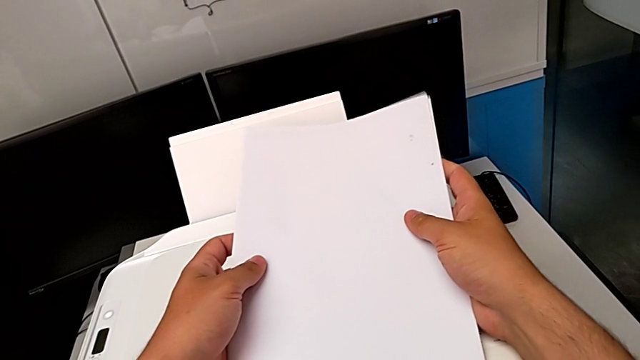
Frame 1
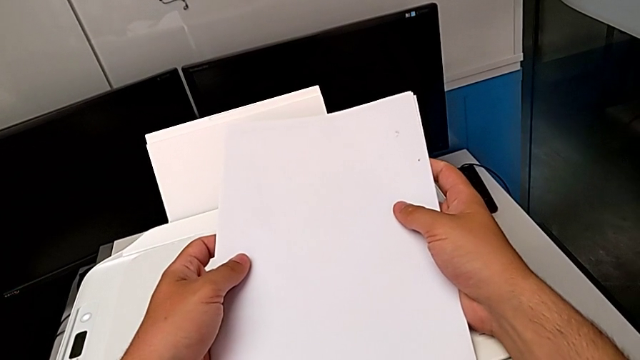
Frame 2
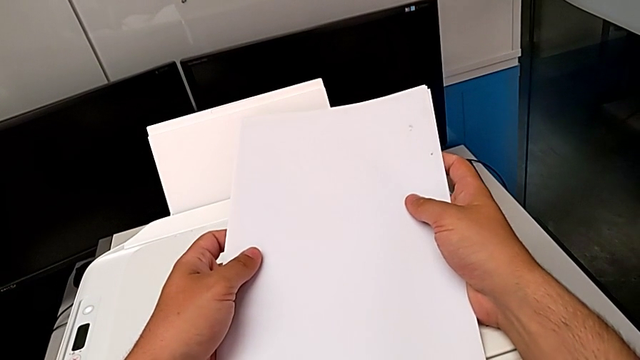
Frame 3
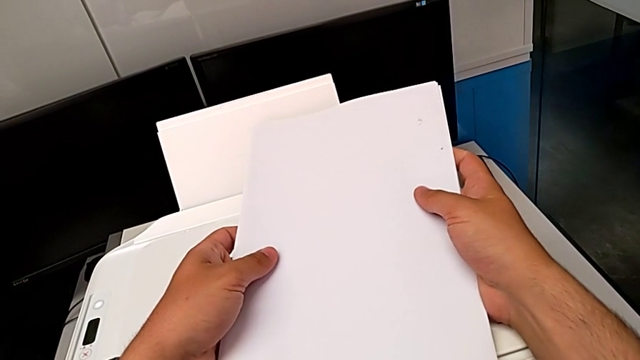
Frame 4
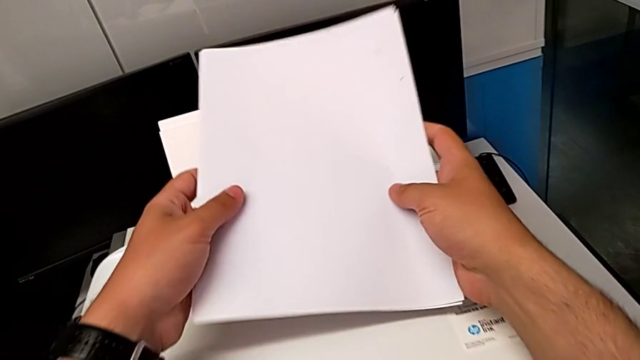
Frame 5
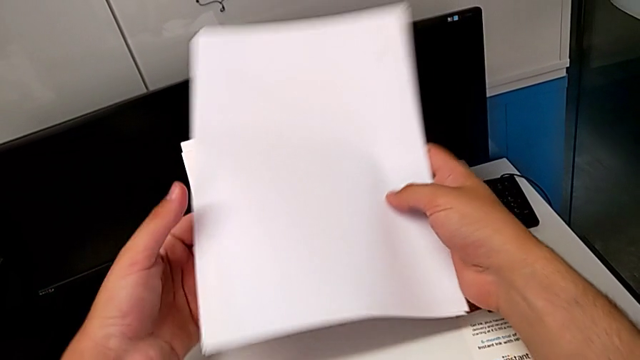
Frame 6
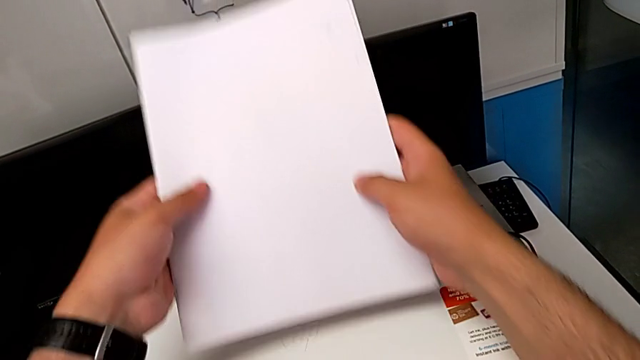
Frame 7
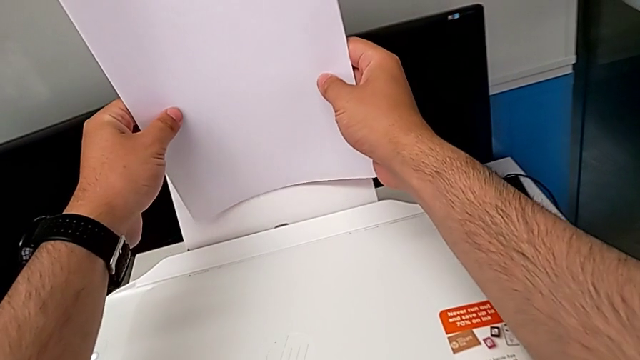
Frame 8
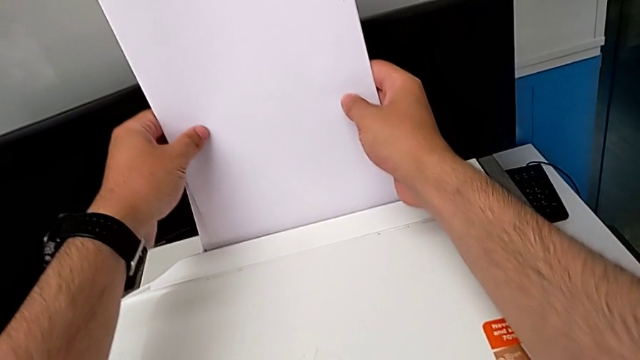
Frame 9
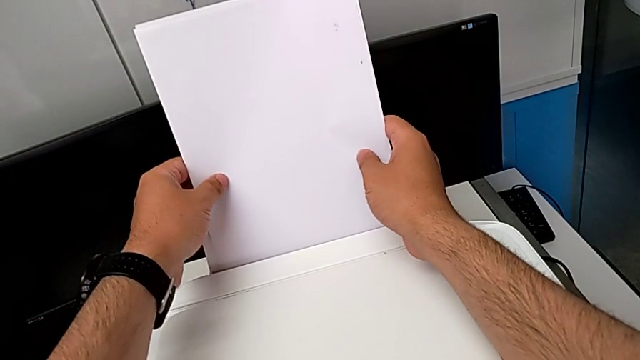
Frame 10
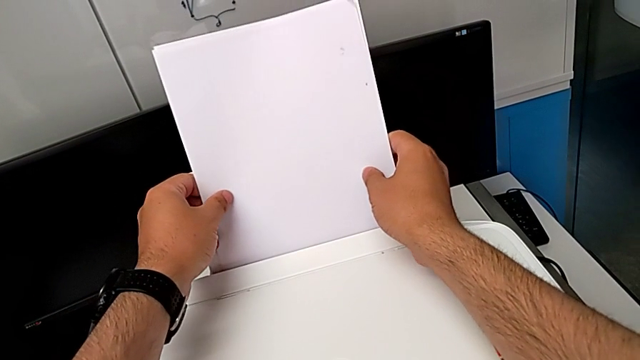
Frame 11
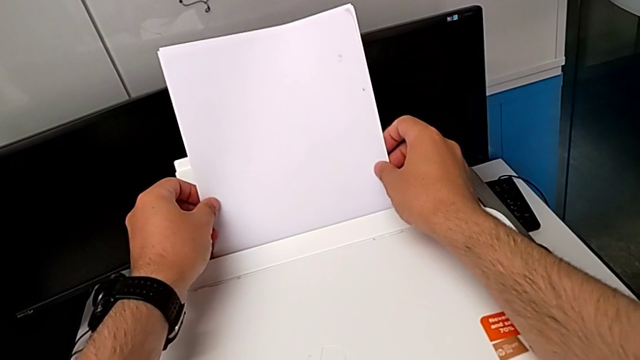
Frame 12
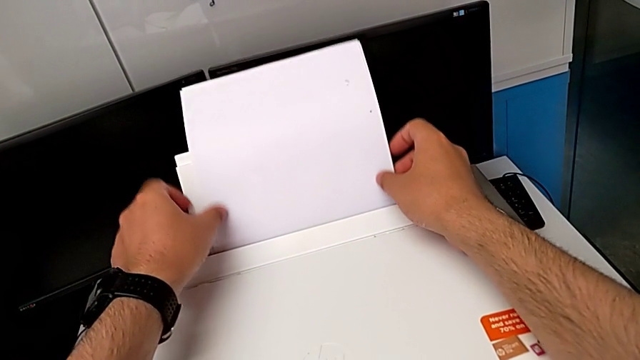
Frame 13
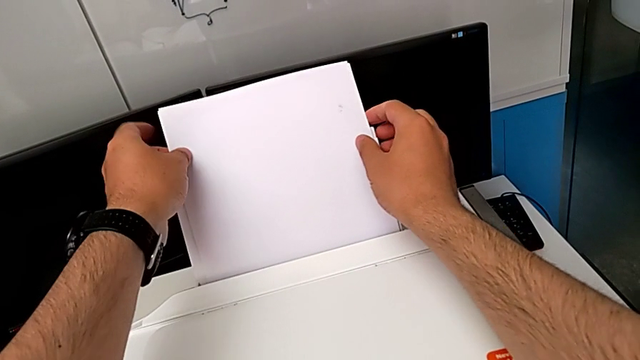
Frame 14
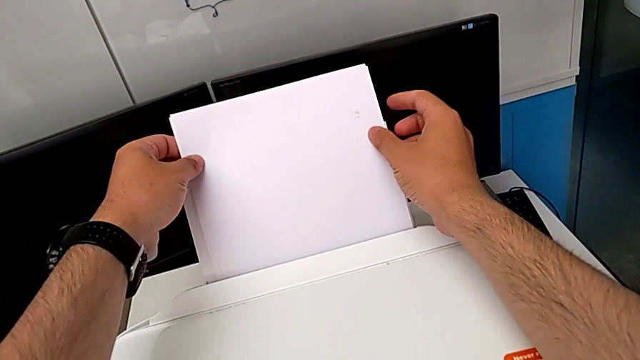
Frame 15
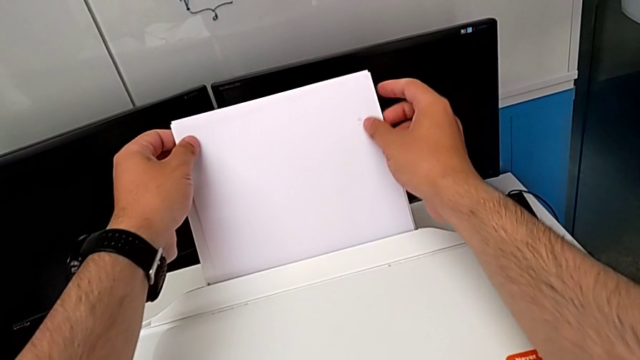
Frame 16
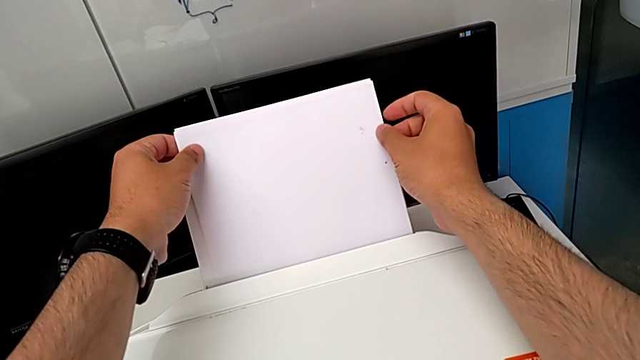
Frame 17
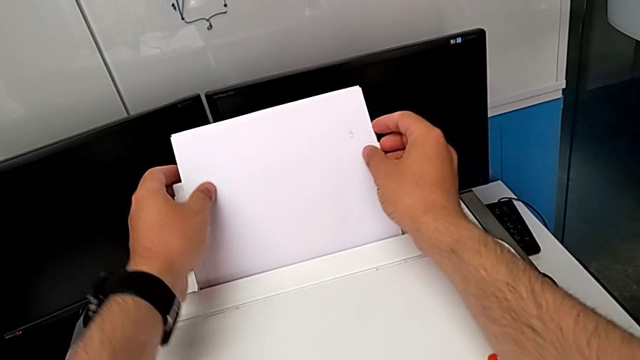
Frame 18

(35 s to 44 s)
The camera wearer is loading a paper stack into the printer. They place the paper stack and align it.

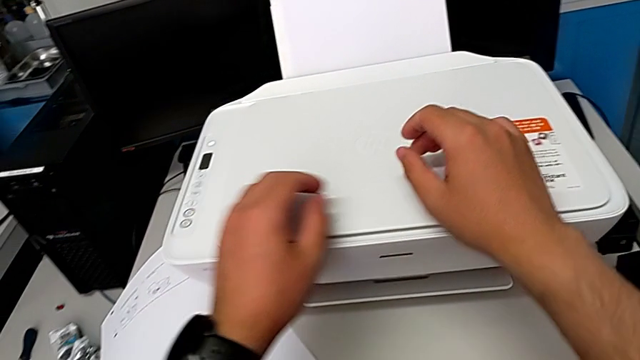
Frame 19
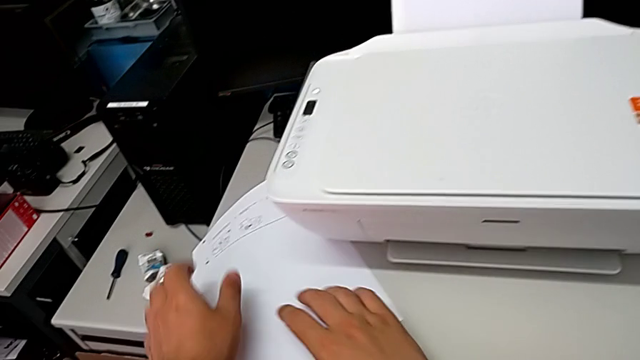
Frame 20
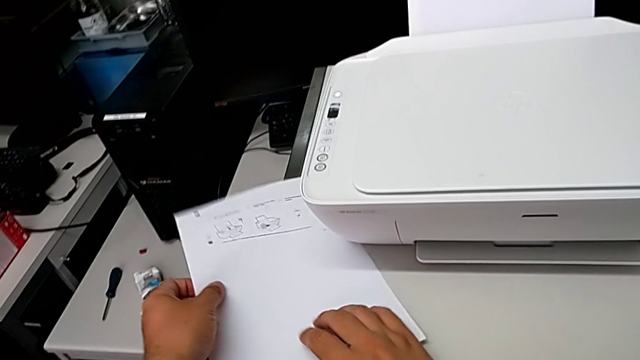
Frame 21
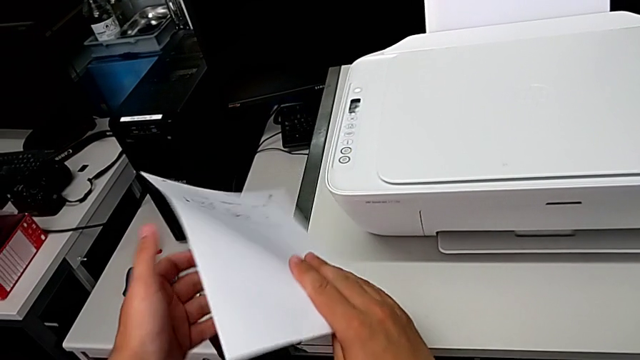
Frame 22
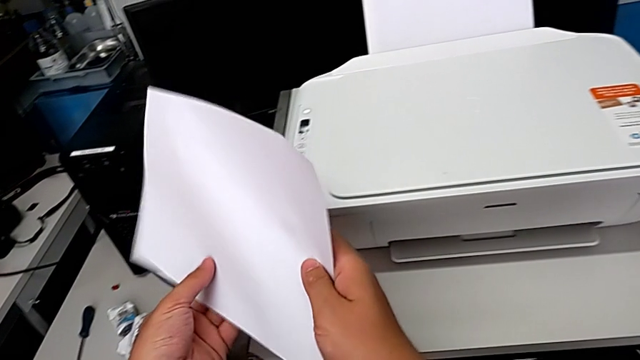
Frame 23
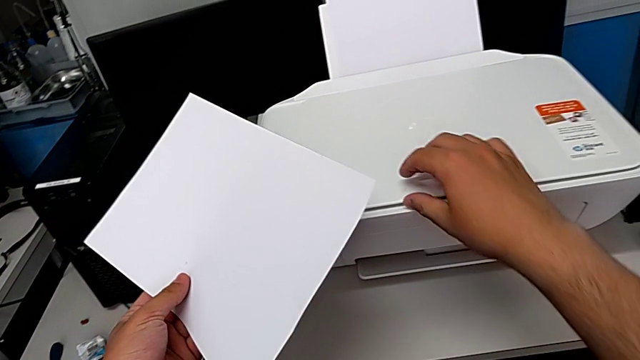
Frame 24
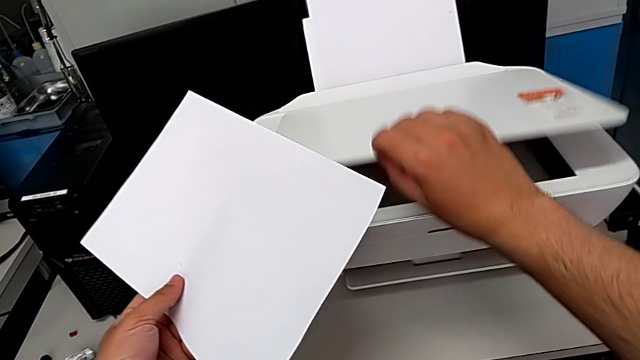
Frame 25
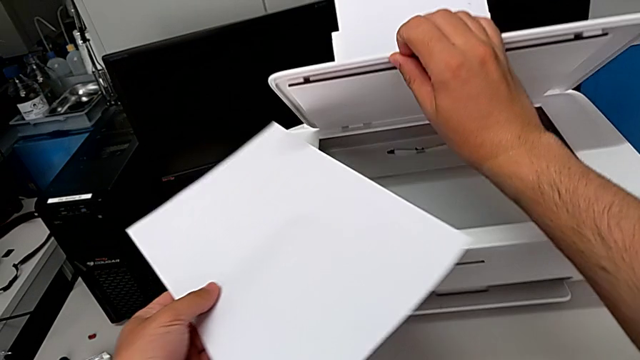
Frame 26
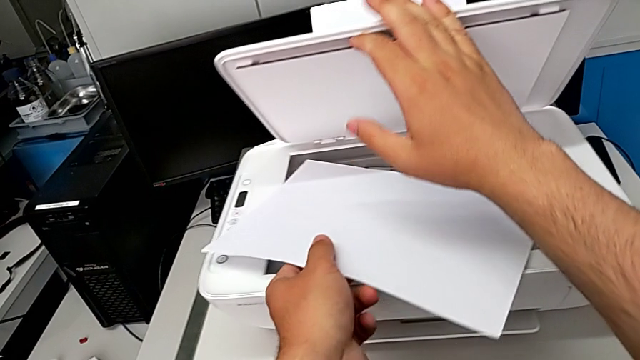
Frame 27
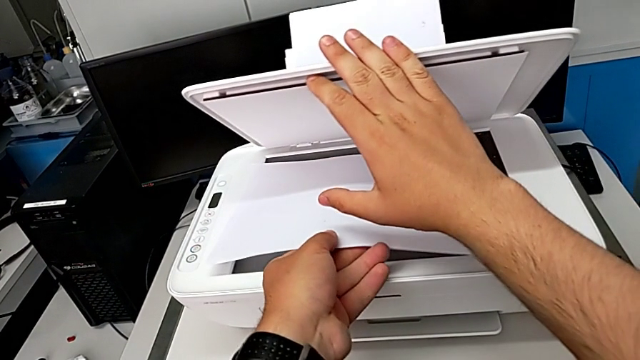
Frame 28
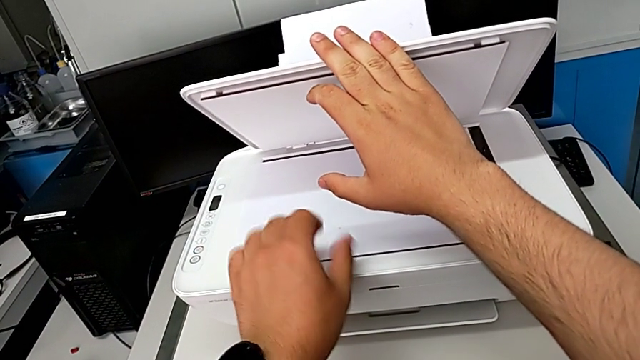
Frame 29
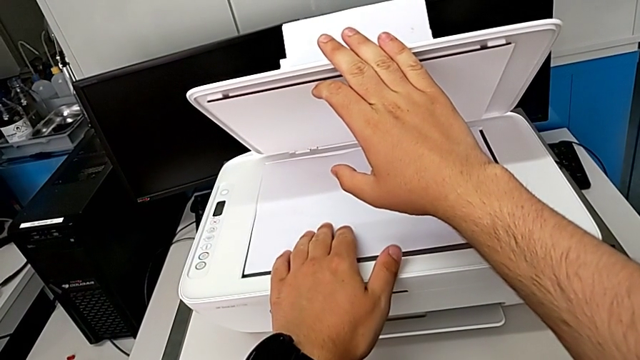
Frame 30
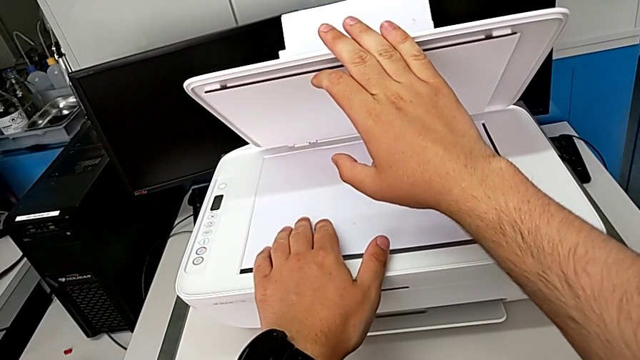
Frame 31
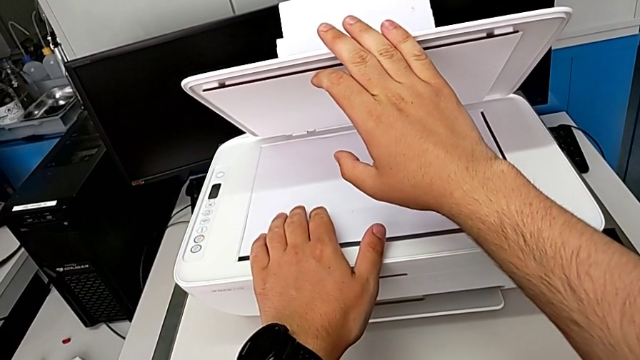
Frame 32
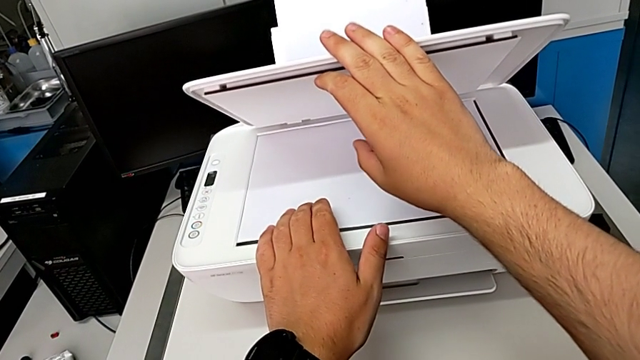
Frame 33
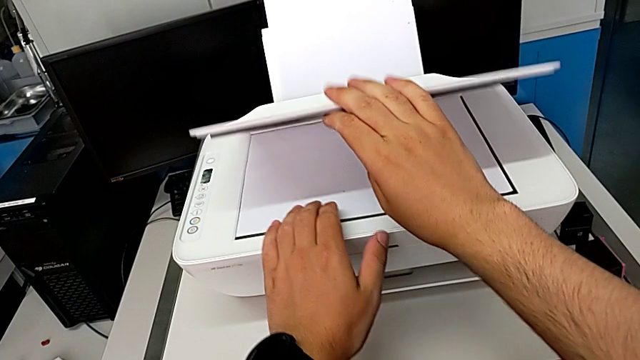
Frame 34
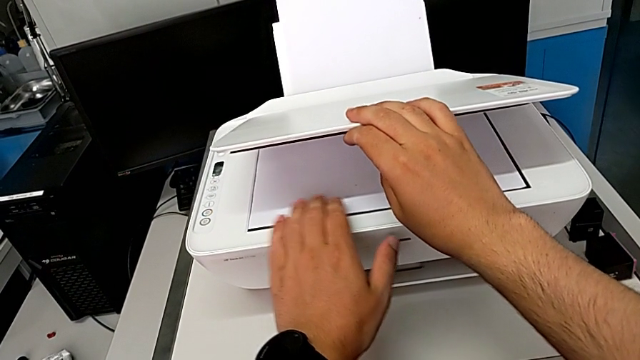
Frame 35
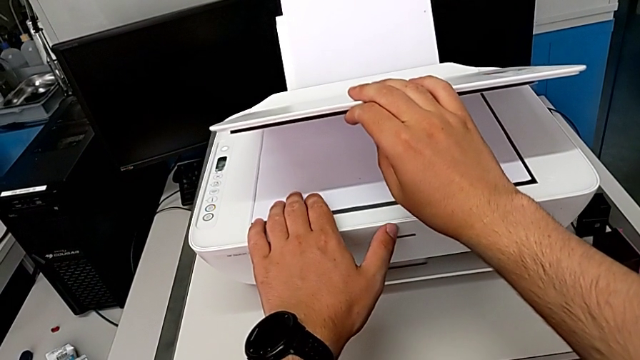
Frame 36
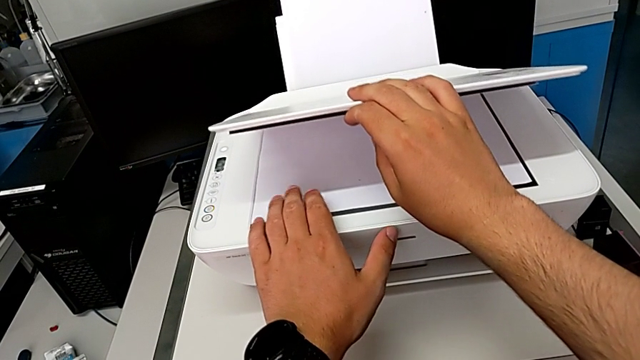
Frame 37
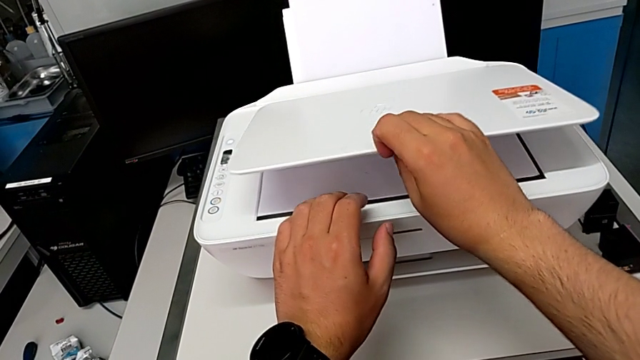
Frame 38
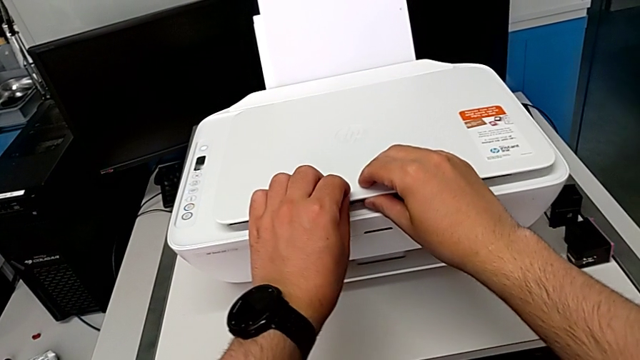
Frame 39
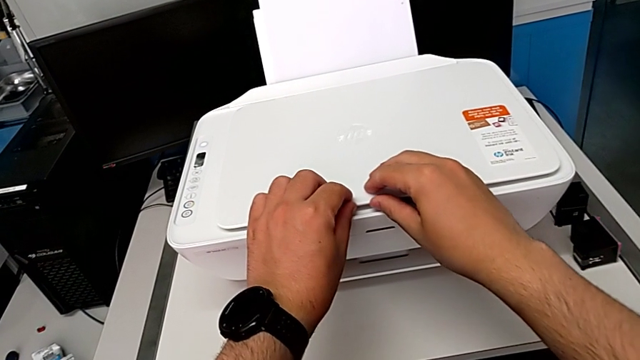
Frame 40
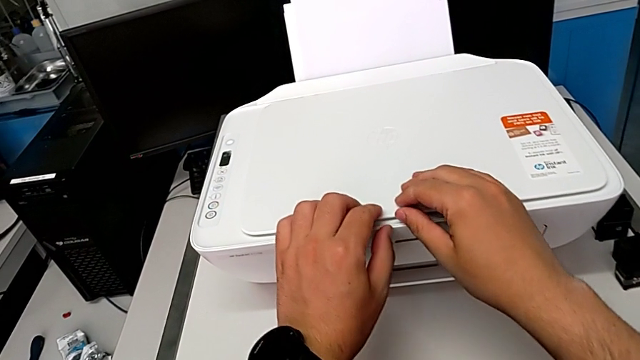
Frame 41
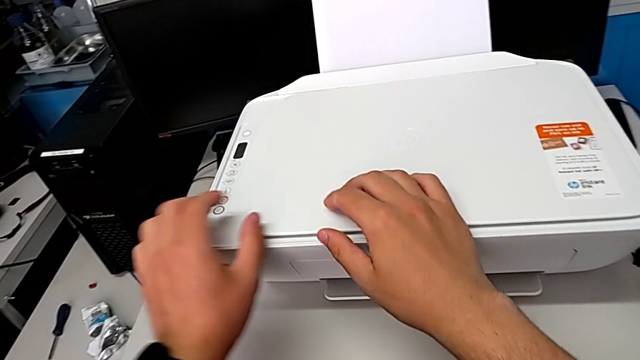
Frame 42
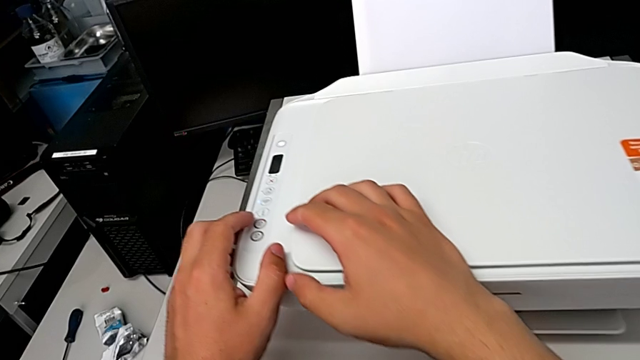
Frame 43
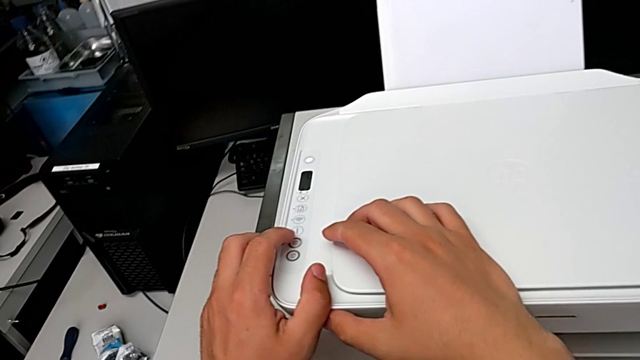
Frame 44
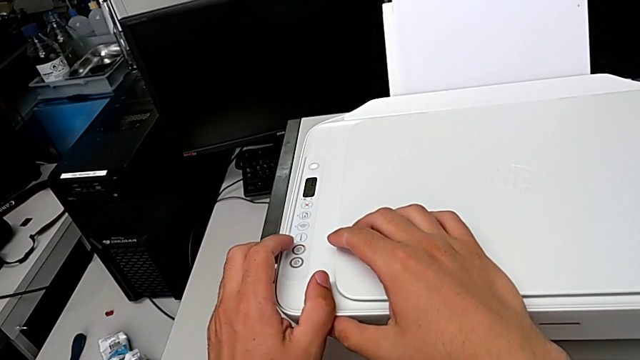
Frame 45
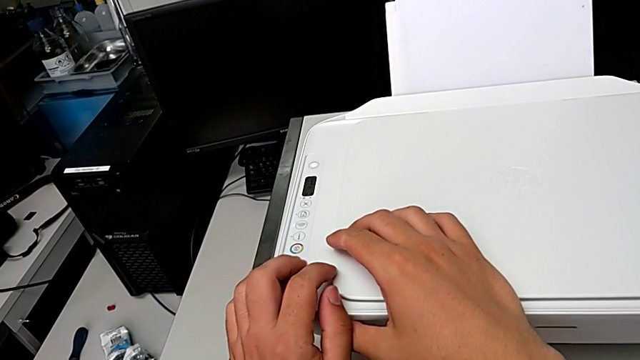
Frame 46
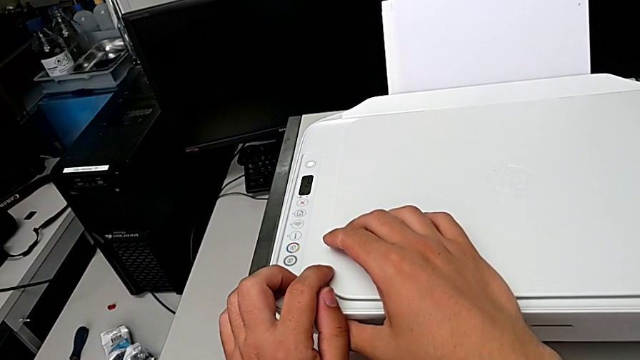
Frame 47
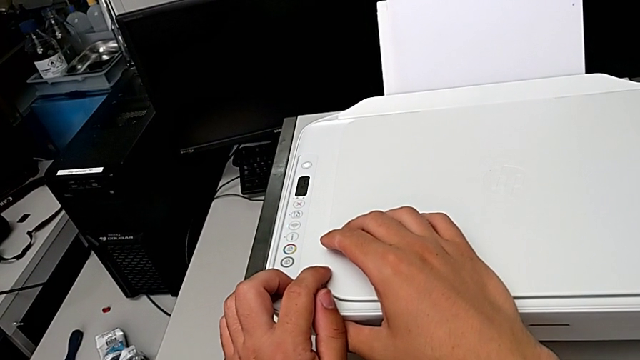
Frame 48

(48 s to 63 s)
The camera wearer is copying a black and white paper. They grab the paper stack, lift it, open the copy gate, place the paper stack, align it and close the copy gate.
